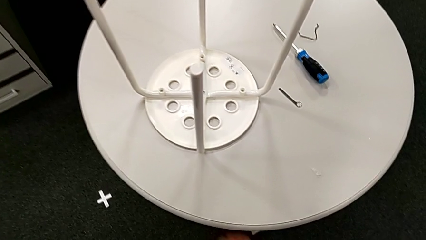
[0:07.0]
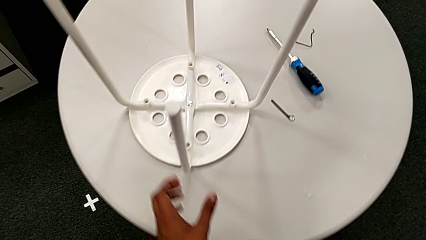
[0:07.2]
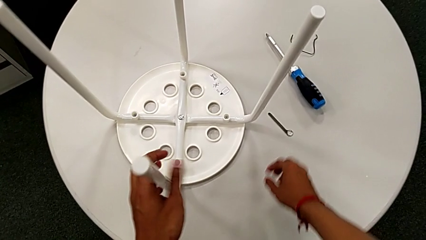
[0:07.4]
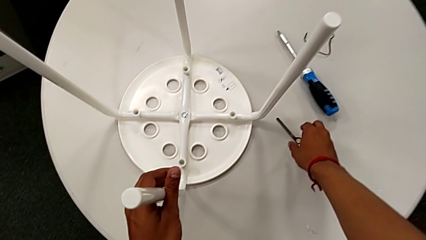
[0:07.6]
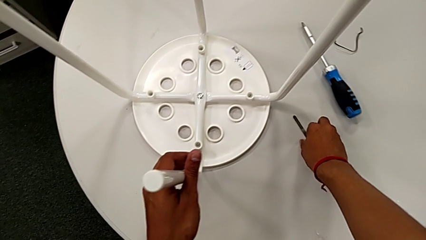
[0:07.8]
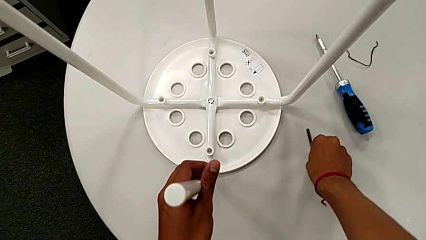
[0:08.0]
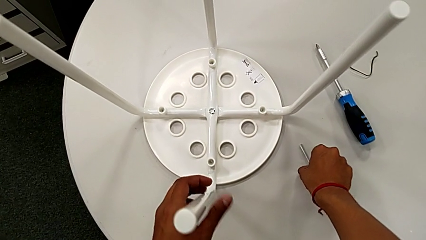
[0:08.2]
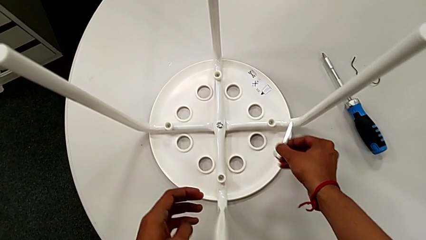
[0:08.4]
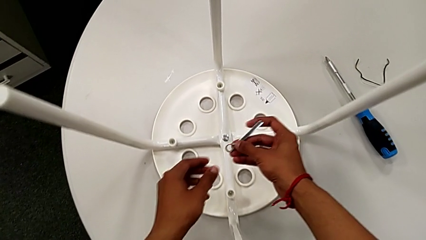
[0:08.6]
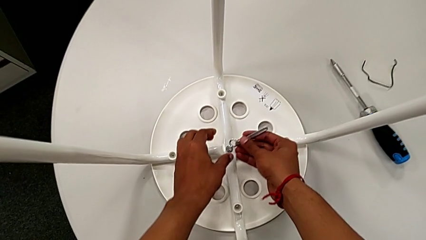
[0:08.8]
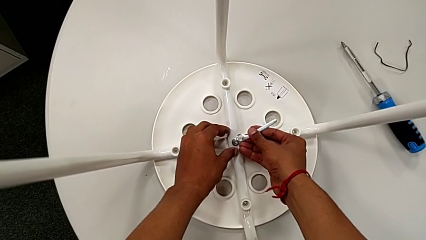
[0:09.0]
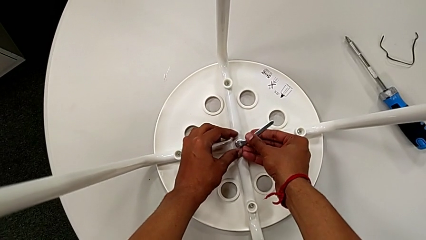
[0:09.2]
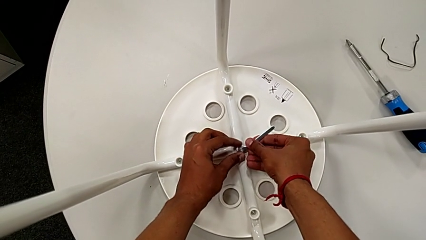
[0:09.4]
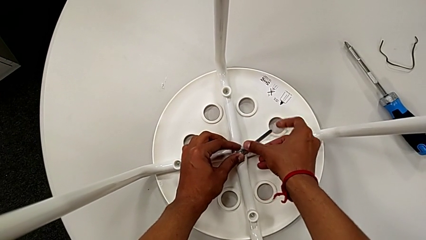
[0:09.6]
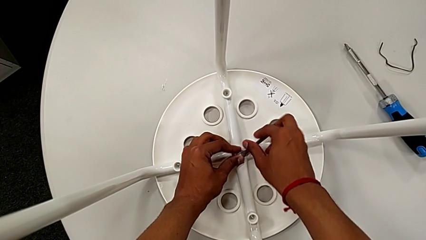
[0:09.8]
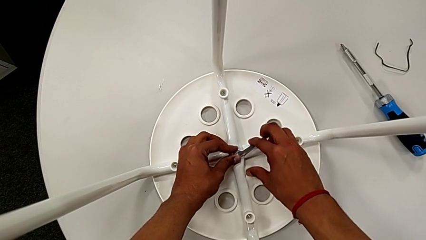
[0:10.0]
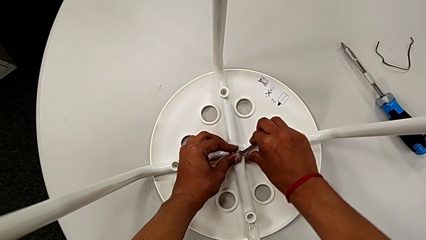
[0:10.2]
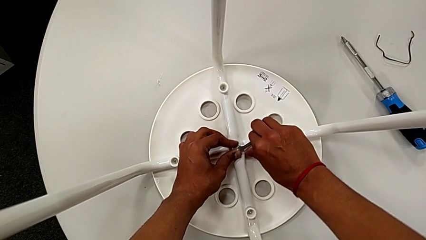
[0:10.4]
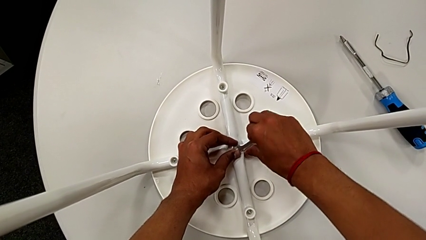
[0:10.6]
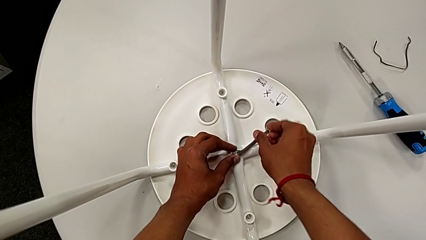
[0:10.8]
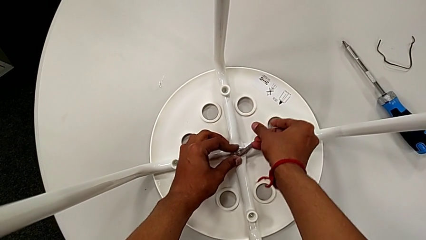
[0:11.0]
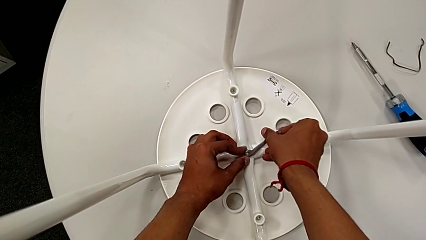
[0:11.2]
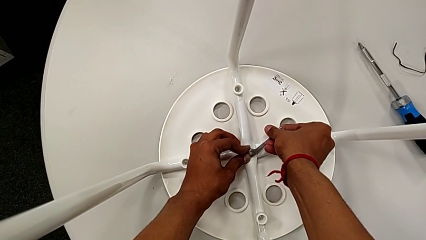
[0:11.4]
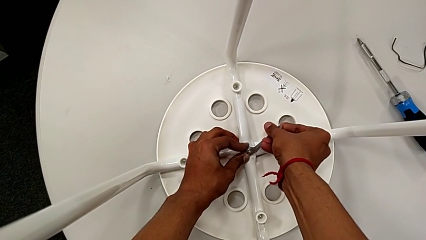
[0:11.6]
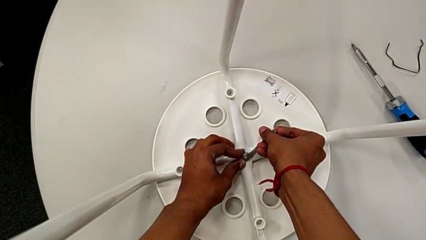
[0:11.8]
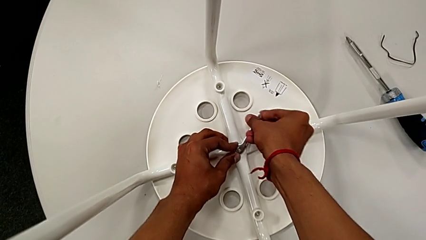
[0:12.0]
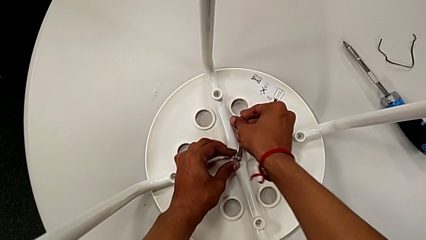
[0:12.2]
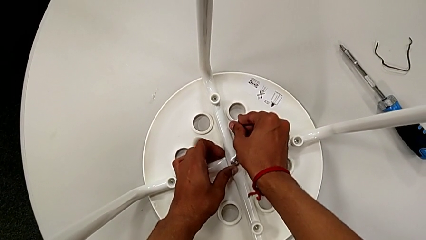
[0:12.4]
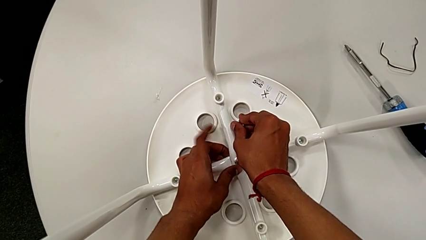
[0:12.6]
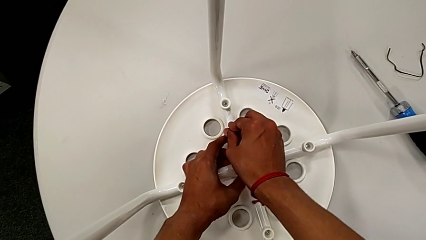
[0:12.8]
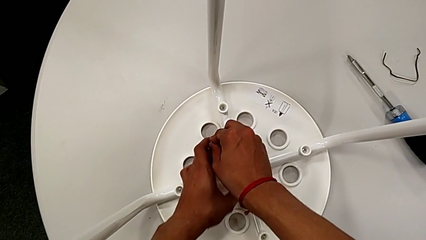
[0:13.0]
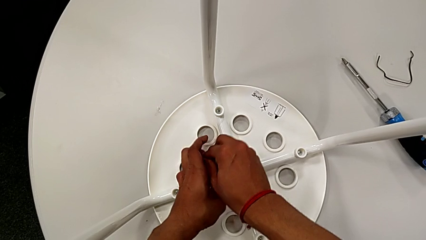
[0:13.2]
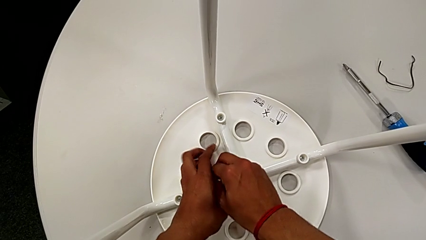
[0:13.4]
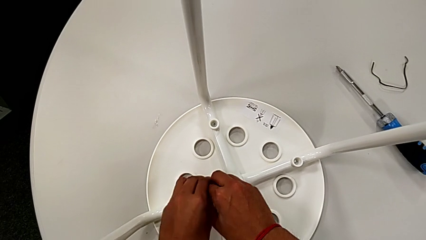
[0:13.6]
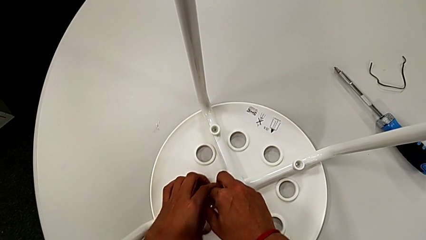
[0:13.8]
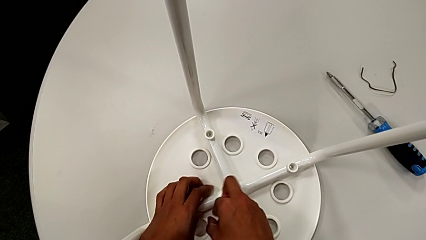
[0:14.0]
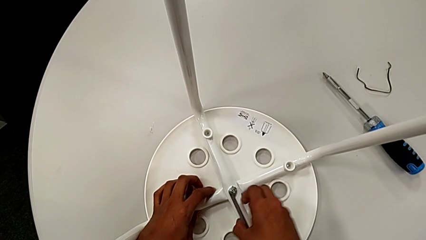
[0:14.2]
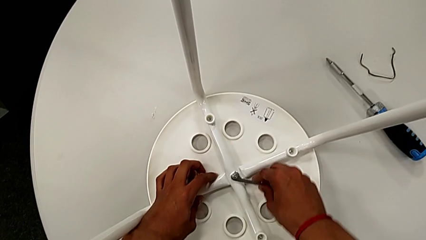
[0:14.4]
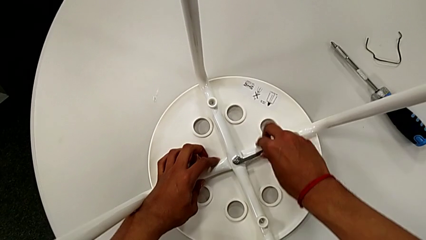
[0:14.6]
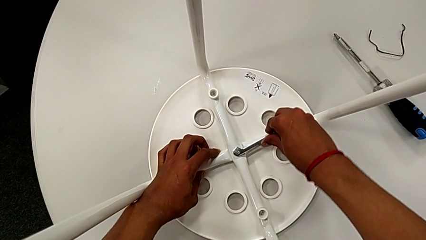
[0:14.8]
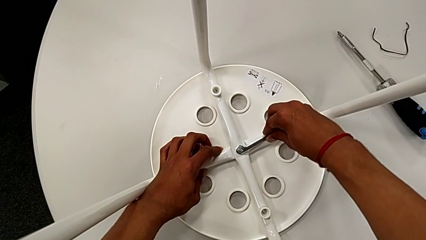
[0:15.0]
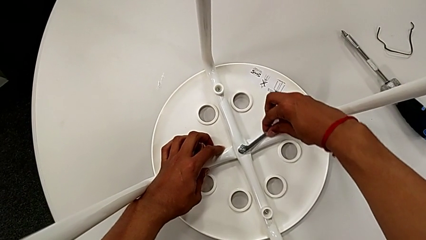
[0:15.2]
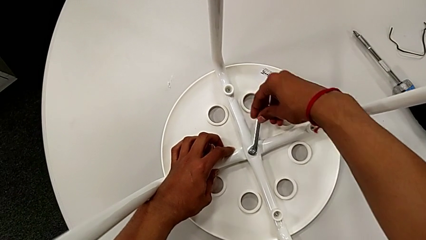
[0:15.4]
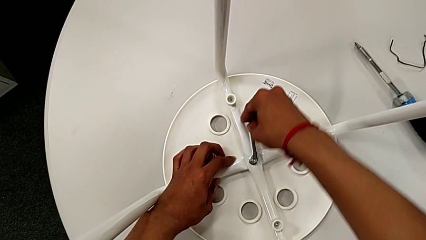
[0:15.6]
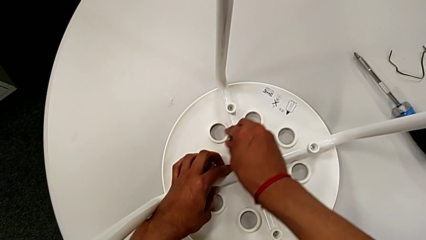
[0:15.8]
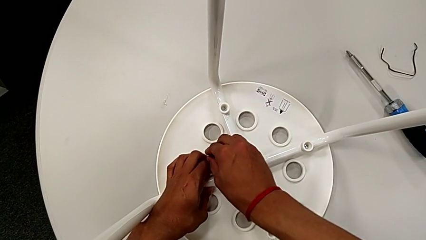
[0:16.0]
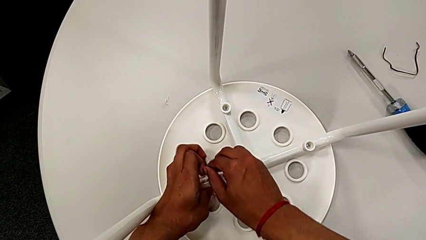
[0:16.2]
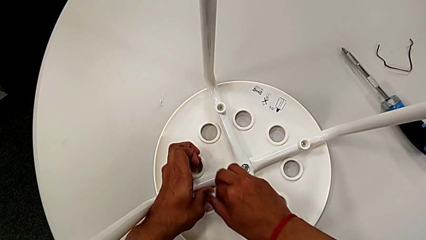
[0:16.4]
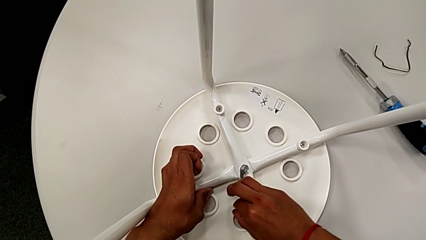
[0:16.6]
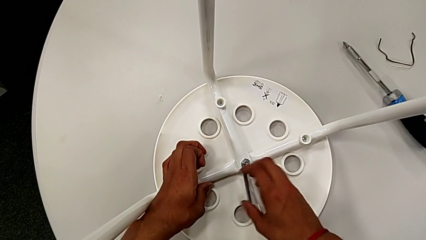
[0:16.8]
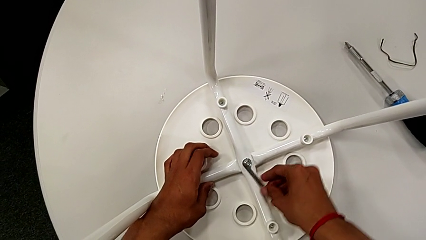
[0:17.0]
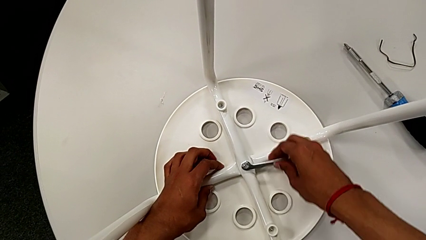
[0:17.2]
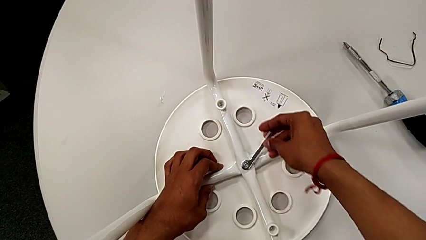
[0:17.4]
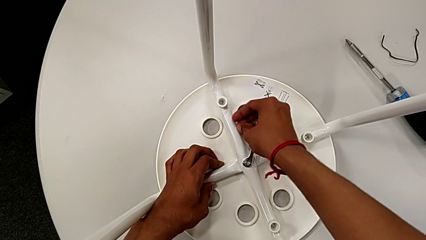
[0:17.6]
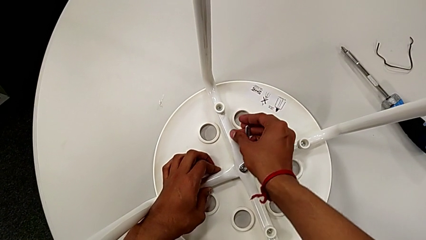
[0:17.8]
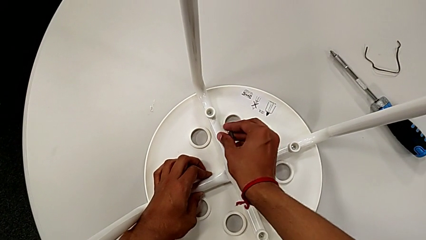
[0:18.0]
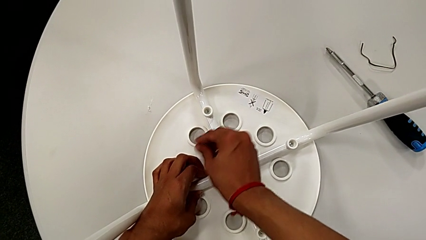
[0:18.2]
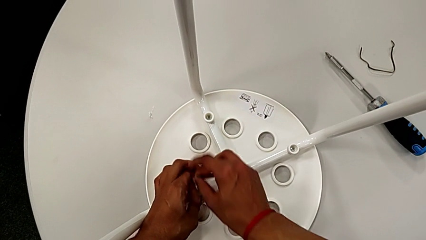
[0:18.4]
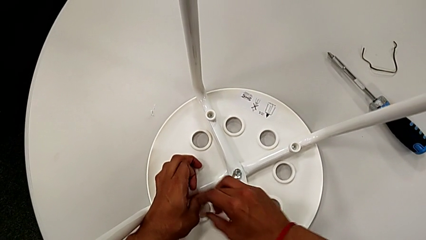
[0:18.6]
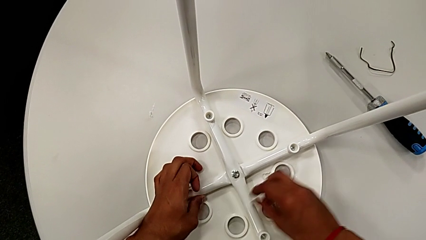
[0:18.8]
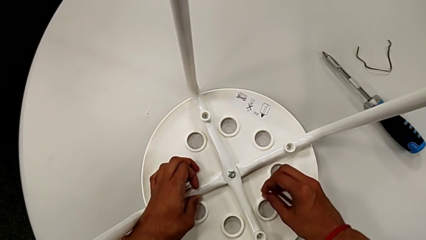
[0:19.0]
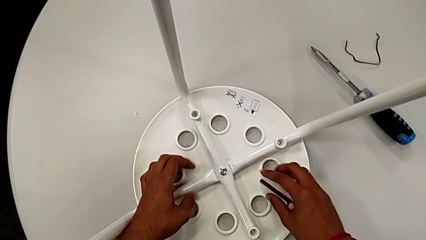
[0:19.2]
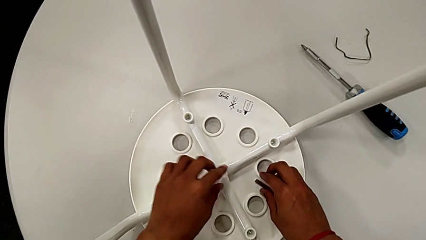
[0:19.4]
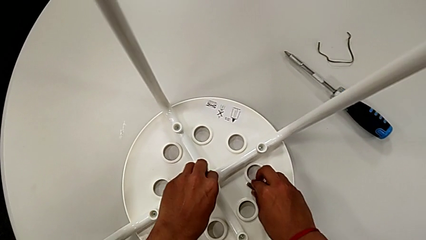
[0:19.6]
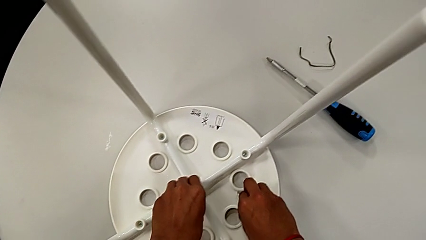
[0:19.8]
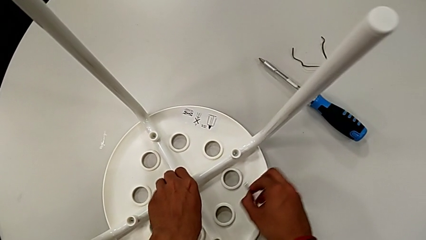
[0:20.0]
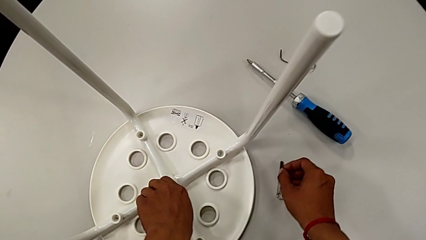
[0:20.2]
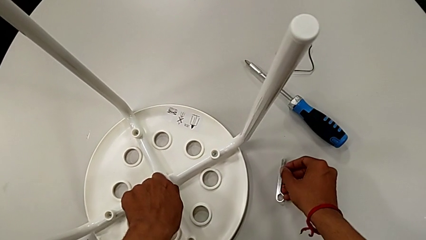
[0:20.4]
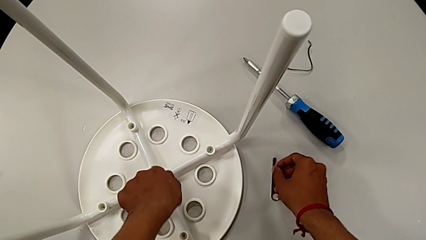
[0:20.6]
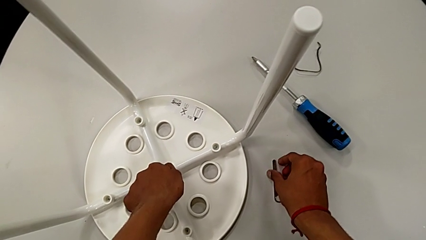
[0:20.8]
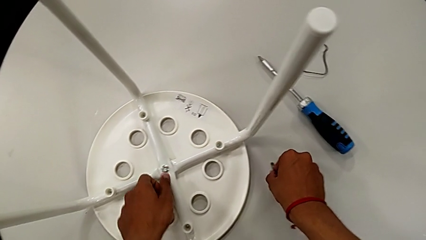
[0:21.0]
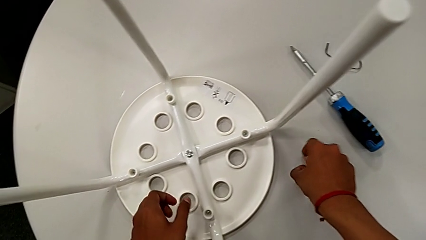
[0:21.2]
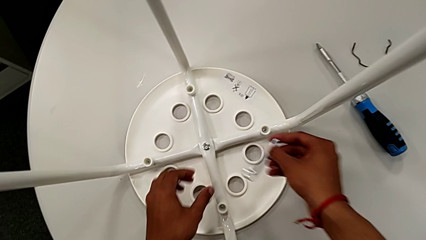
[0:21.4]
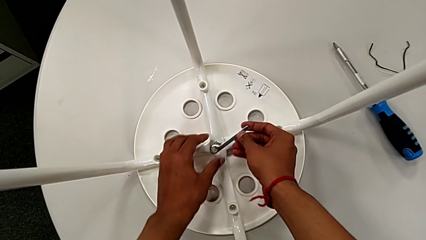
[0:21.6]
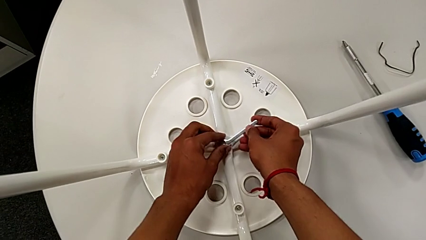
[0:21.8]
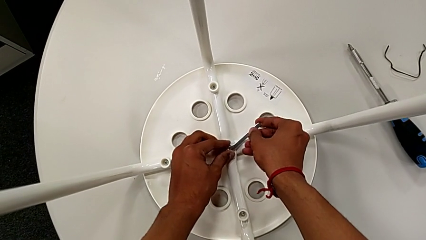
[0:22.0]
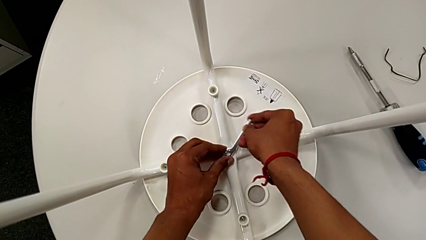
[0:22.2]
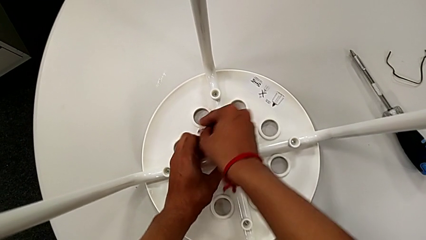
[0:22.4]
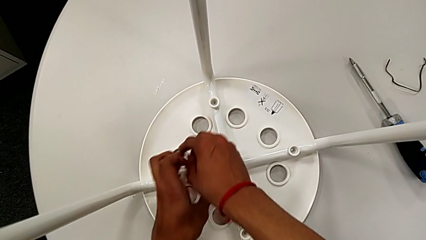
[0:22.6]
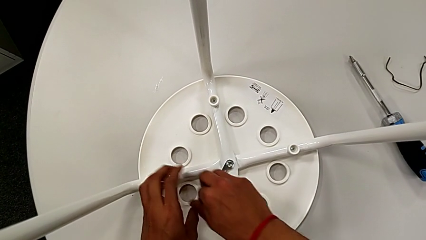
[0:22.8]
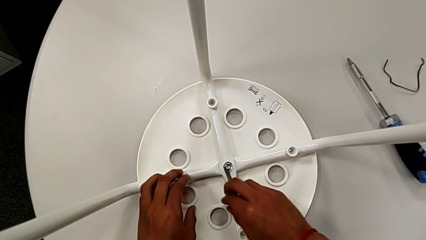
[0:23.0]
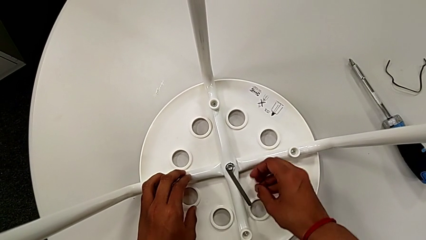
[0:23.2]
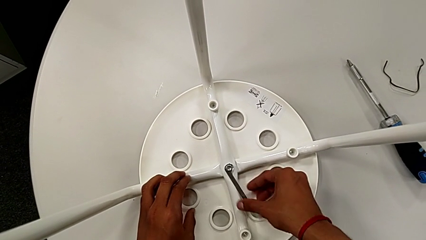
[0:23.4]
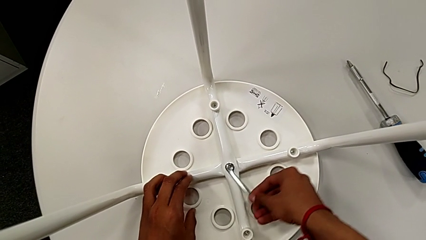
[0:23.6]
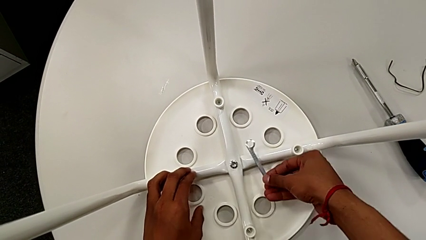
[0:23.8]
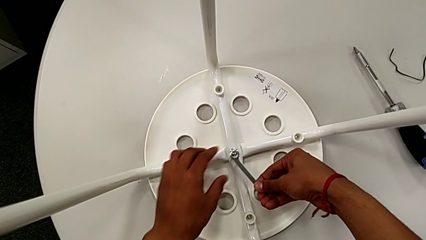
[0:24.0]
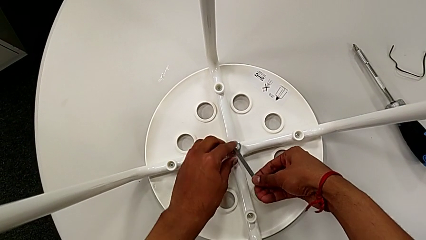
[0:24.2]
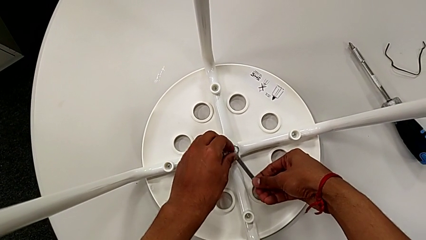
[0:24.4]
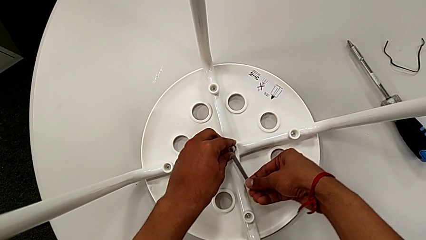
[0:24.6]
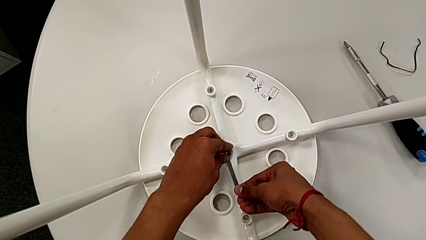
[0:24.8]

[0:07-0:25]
The camera wearer is unscrewing the middle hex nut from the bolt. They grab the white leg, approach the little hexagonal wrench, grab it, lift it, insert it and unscrew the middle hex nut. They wrongly drop the little hexagonal wrench, lift it, grab it, unscrew the middle hex nut, place the little hexagonal wrench, lift it, insert it, unscrew the middle hex nut, withdraw the little hexagonal wrench and insert it.
